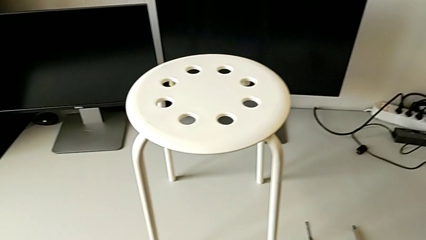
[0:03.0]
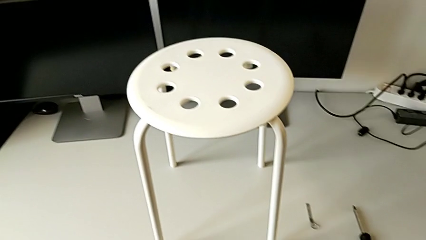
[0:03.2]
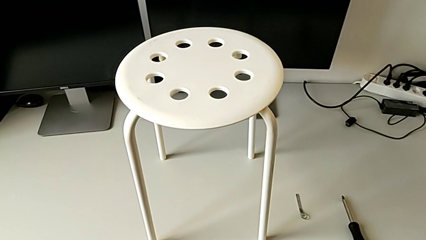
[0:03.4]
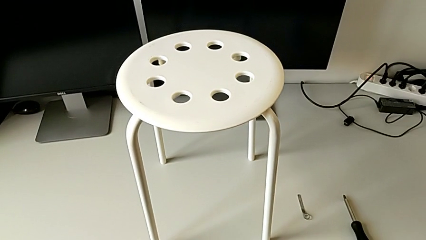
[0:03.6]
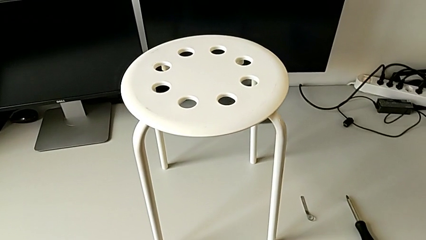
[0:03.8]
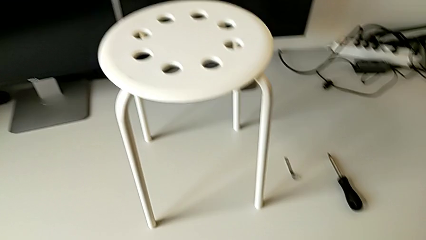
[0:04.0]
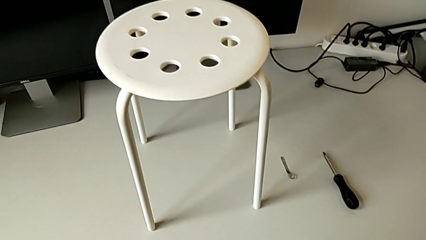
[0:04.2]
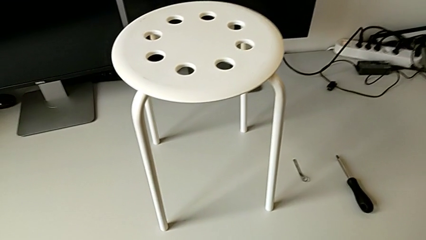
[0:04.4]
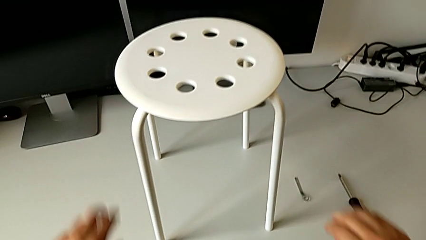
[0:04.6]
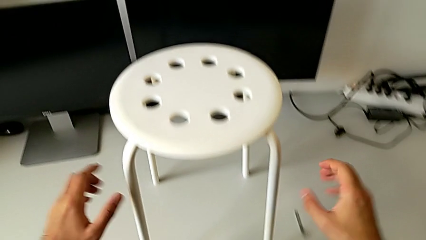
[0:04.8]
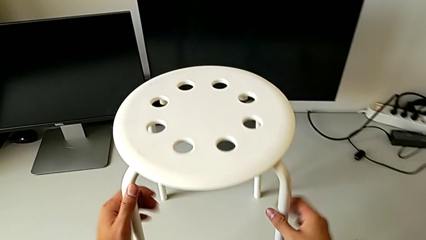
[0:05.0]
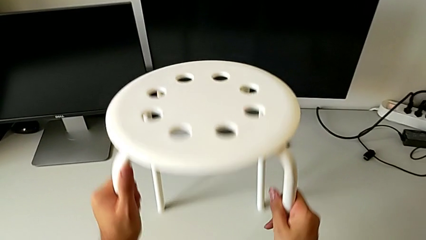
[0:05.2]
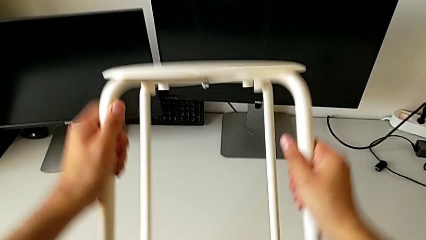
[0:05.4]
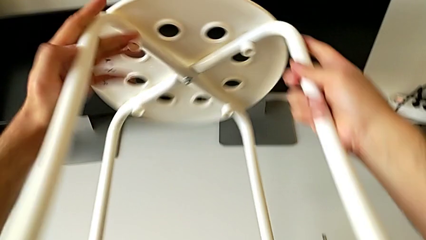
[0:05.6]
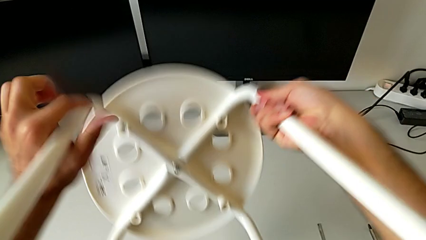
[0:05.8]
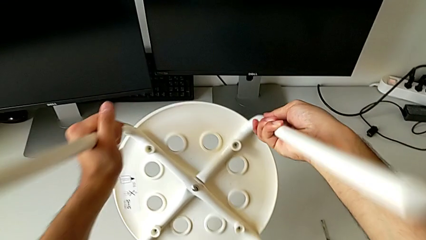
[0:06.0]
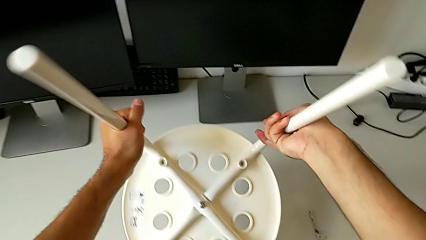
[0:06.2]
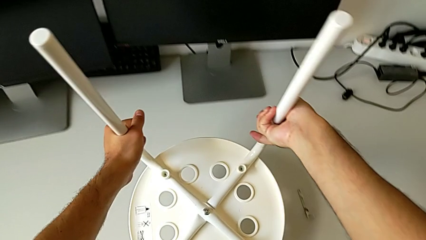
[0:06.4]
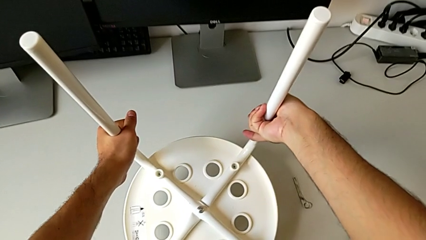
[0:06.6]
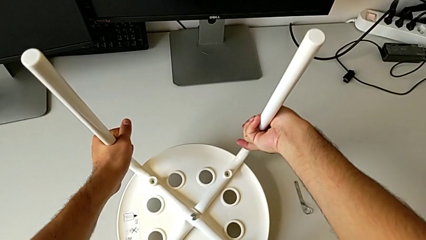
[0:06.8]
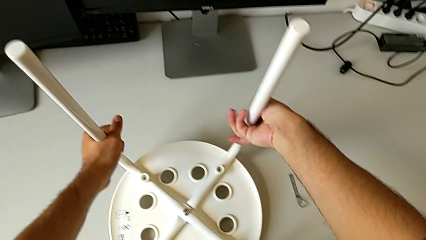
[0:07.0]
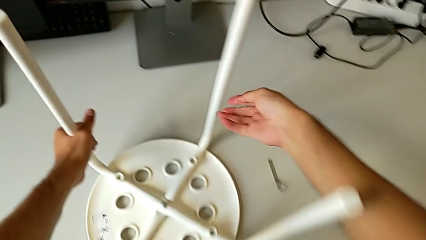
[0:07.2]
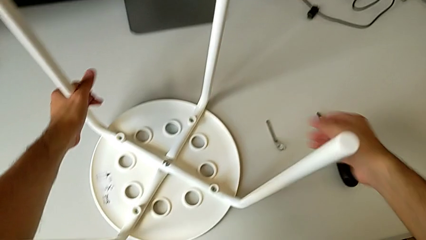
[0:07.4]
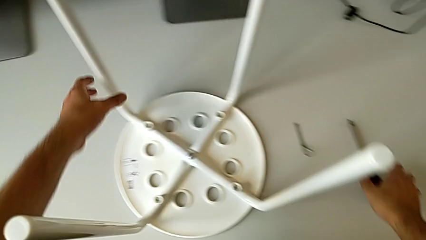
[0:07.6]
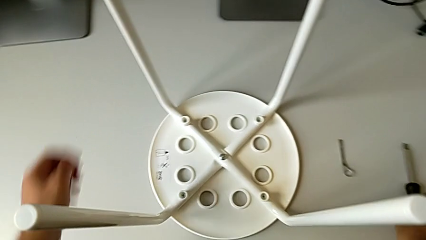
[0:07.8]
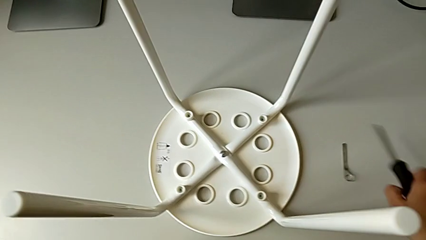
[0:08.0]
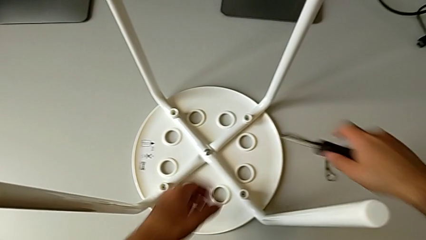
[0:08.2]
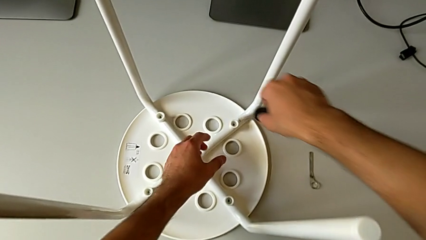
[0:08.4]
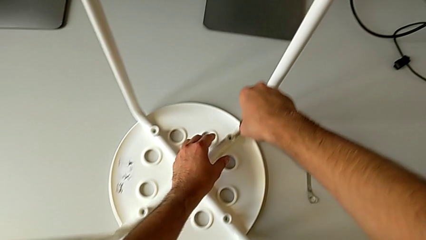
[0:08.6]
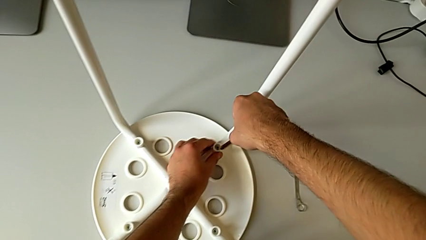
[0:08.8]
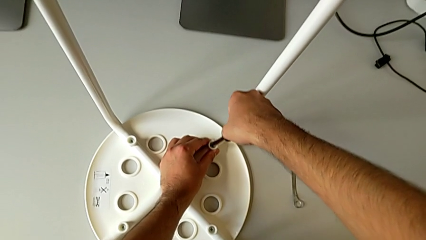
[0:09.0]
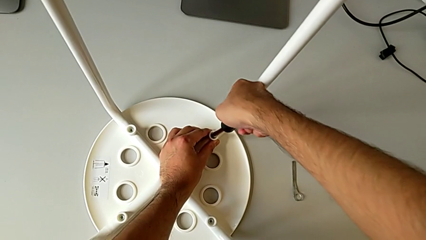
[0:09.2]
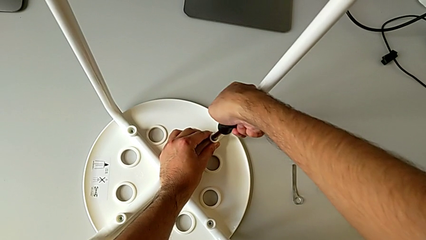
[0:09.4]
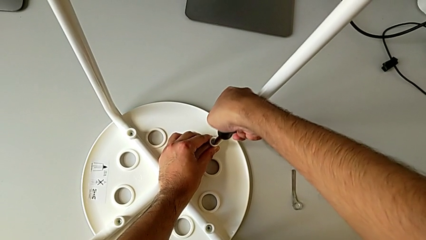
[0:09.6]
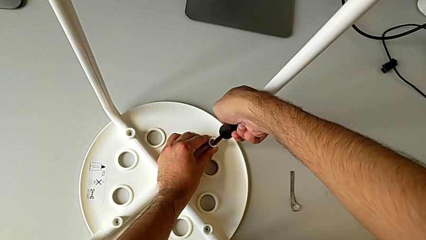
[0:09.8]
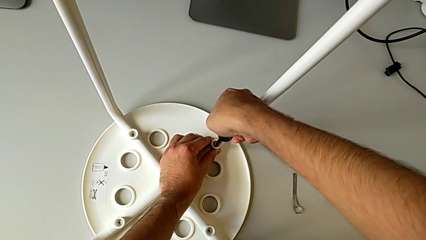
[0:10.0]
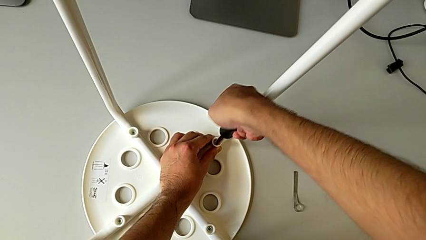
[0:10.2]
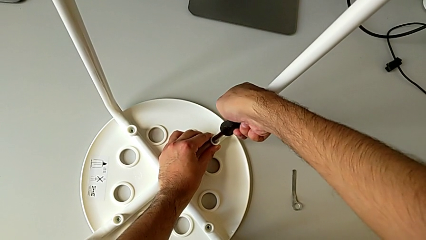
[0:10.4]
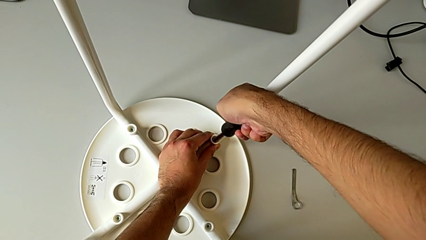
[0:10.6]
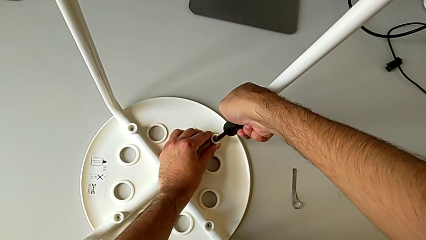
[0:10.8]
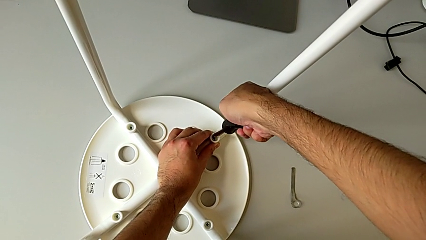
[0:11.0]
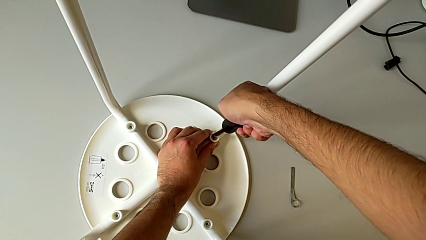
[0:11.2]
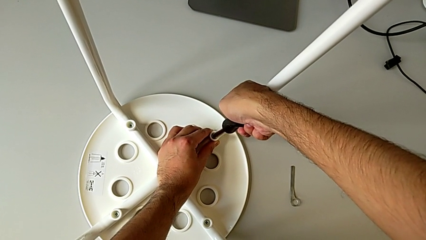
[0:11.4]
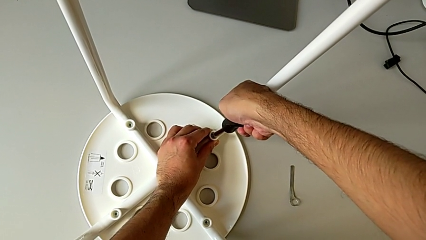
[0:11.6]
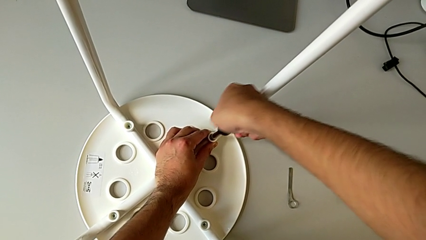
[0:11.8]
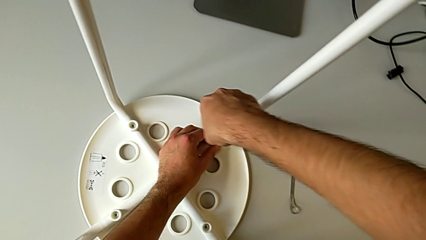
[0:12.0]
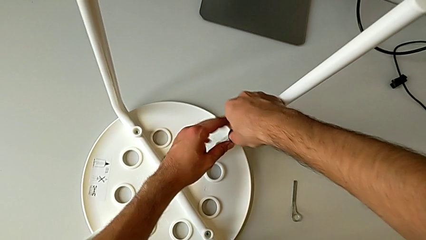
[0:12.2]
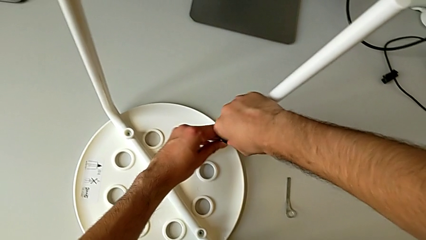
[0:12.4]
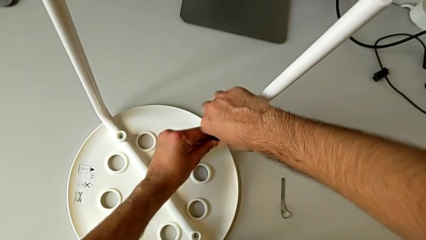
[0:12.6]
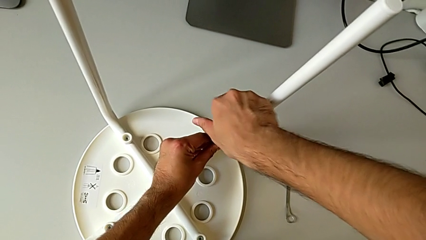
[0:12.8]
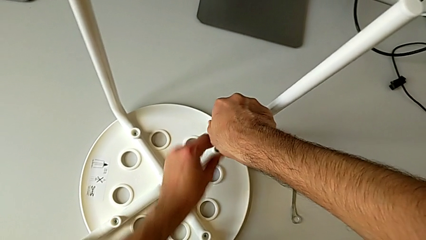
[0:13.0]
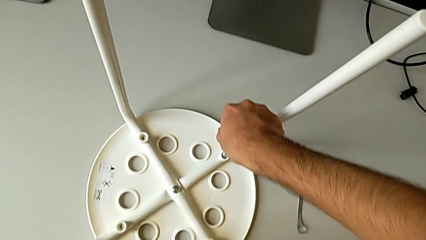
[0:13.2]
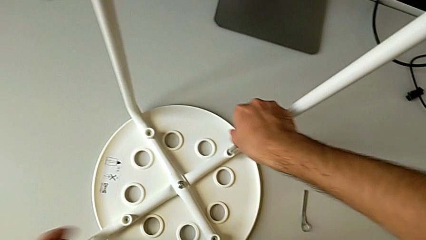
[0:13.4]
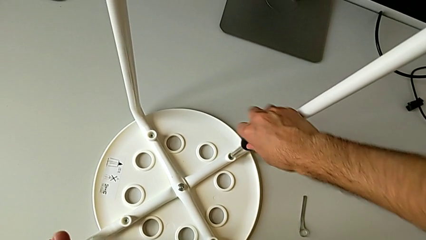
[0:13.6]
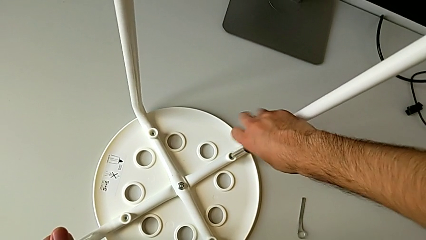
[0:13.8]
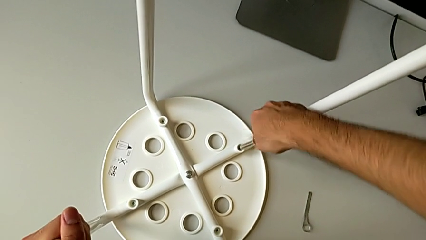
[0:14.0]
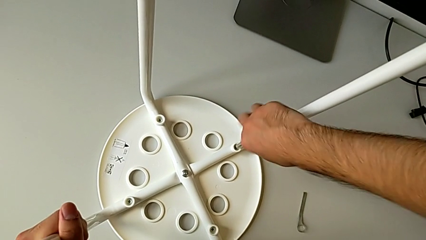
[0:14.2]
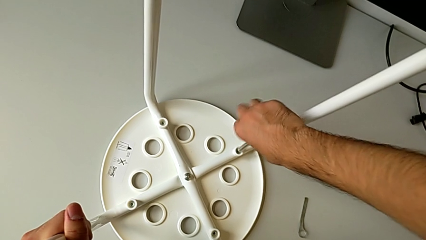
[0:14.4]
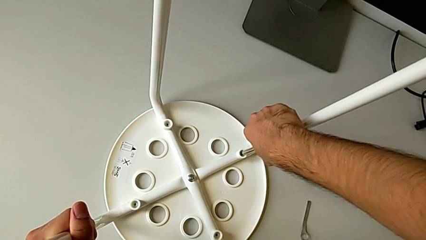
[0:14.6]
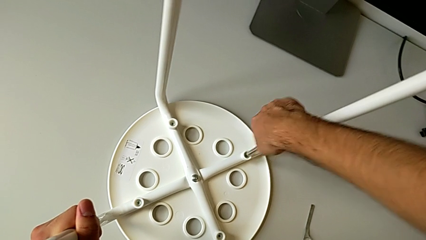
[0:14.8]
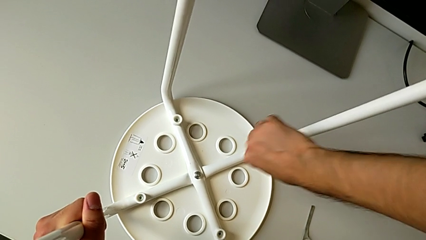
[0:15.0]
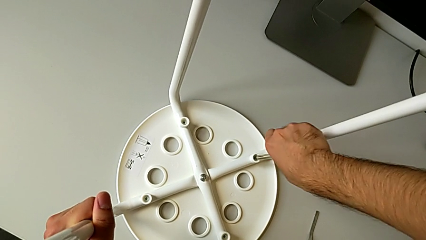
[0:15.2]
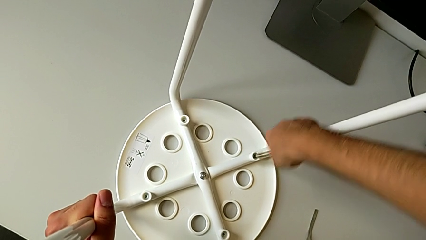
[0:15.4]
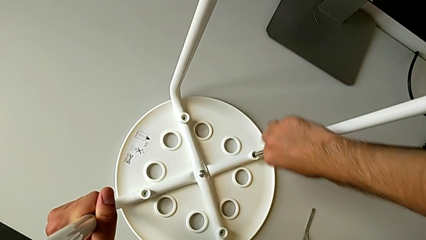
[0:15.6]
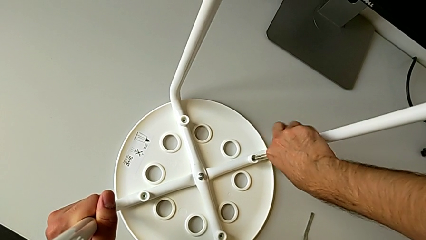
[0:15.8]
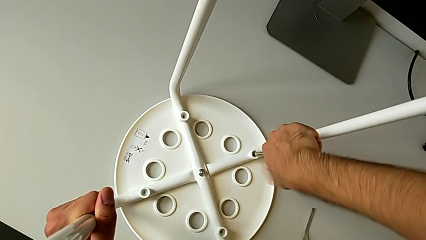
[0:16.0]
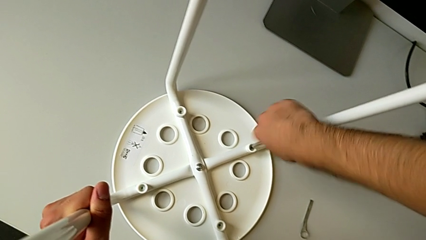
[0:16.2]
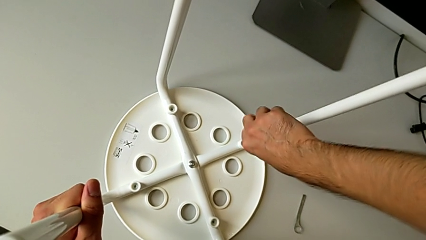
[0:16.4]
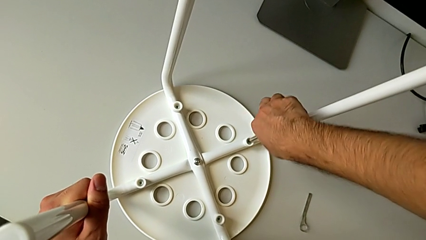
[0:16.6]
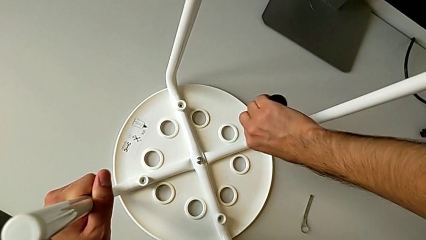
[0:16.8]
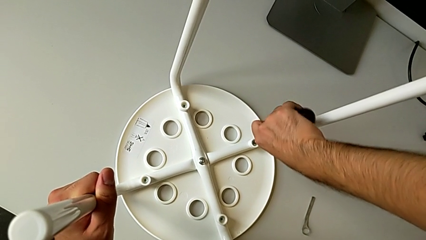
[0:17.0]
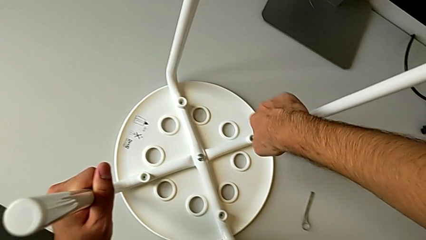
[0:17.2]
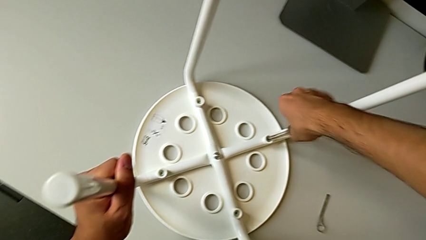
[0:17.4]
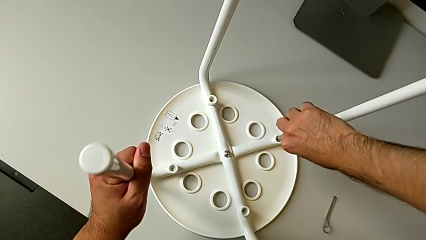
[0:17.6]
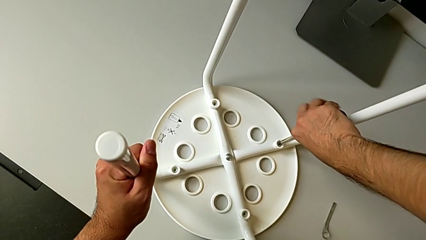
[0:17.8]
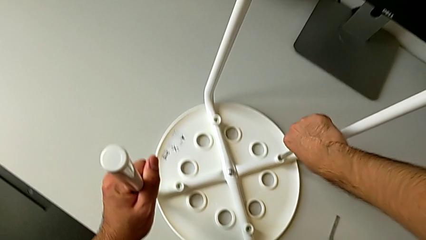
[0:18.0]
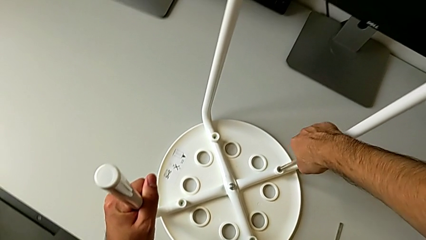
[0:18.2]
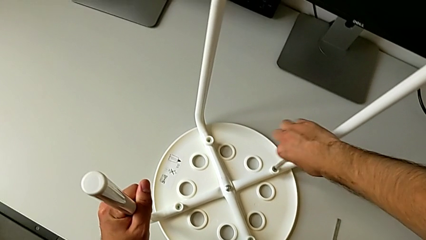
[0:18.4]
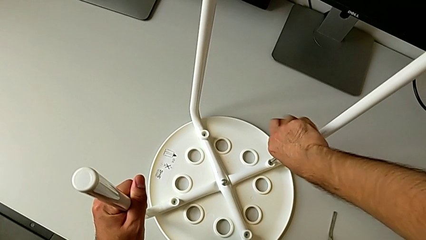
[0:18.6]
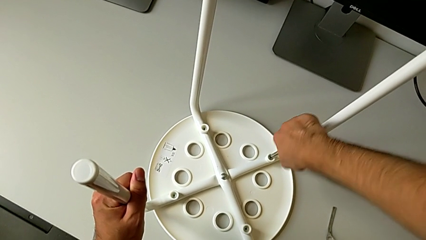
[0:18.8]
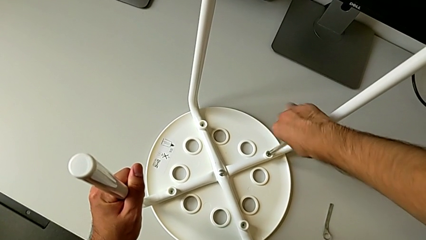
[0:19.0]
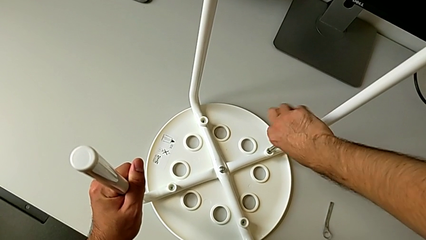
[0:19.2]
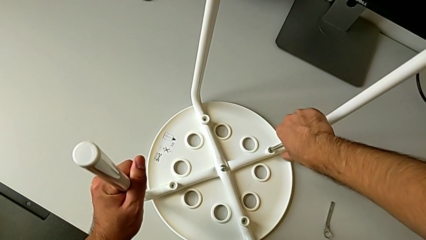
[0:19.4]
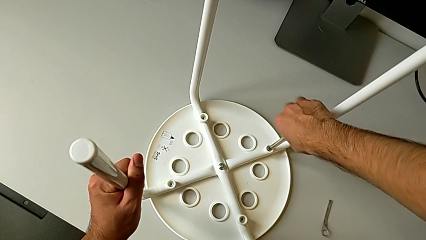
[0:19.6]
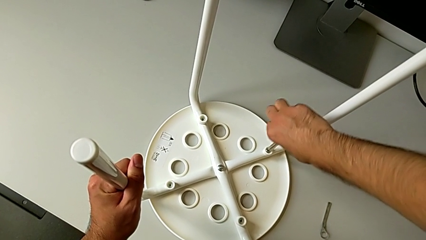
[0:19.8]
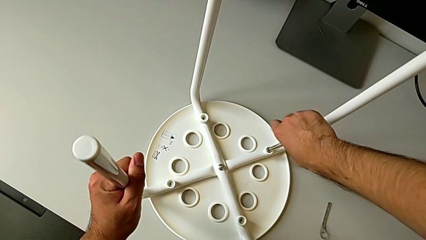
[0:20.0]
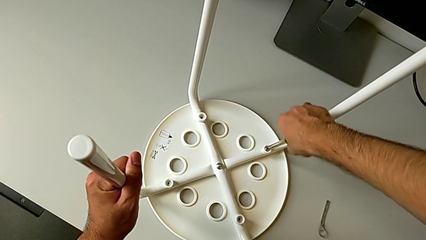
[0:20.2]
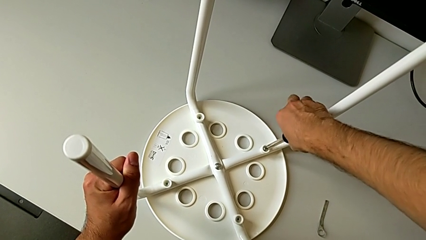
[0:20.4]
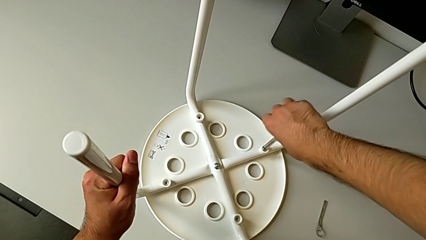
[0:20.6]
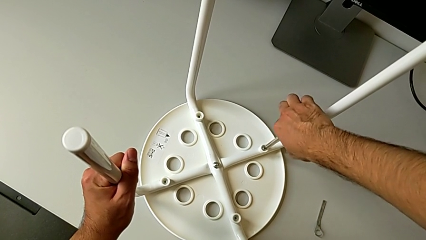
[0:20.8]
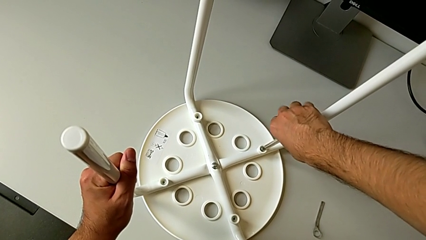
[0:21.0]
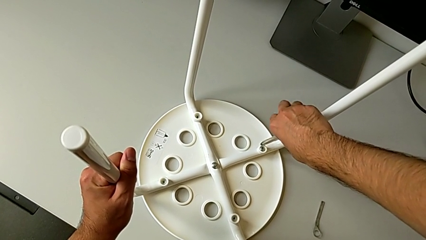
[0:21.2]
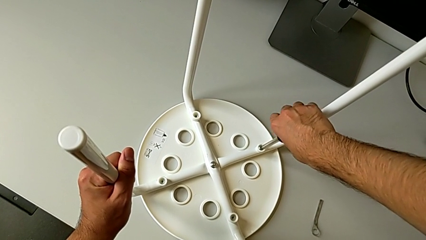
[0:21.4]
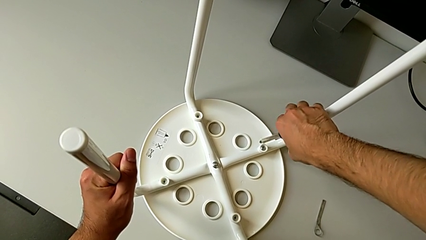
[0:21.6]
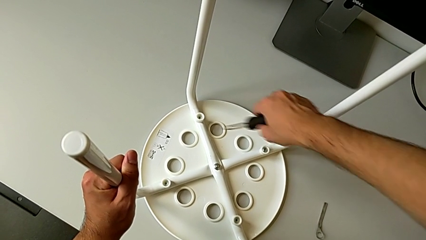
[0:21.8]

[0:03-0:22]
The camera wearer is unscrewing the screw. They approach the leg, rotate the stool, grab the screwdriver, insert it, unscrew the first screw and withdraw the screwdriver.
